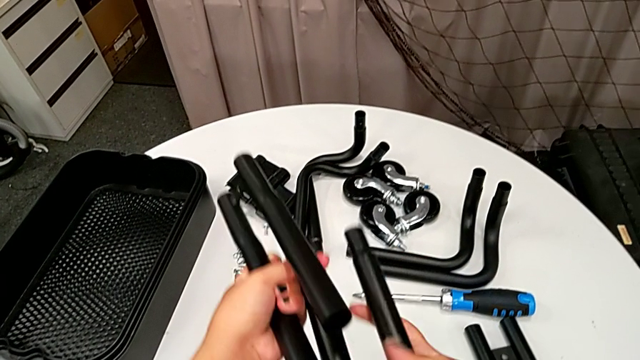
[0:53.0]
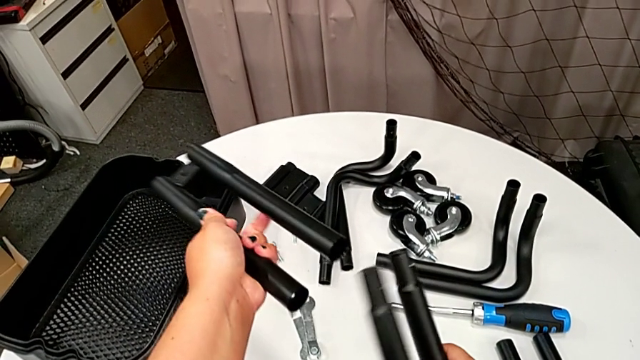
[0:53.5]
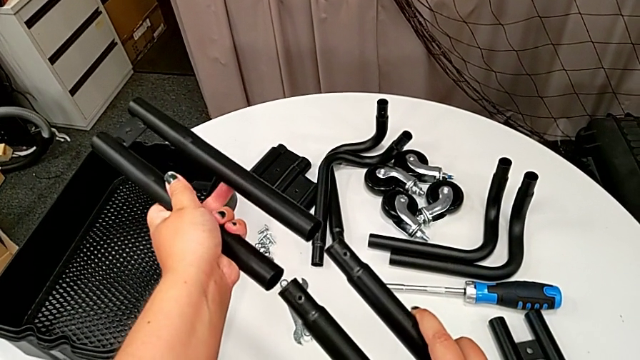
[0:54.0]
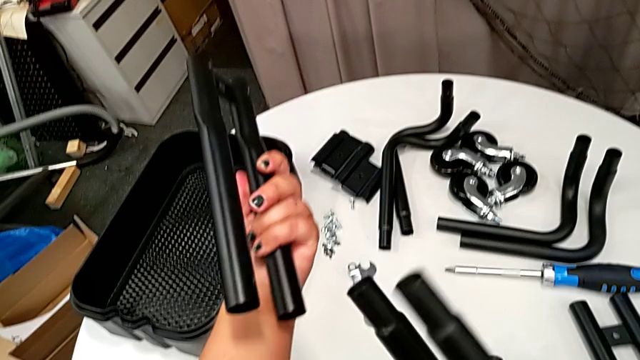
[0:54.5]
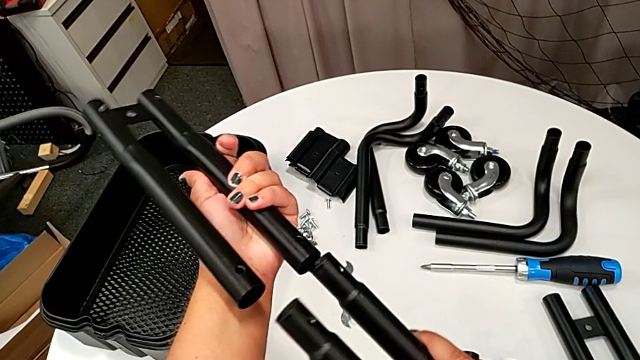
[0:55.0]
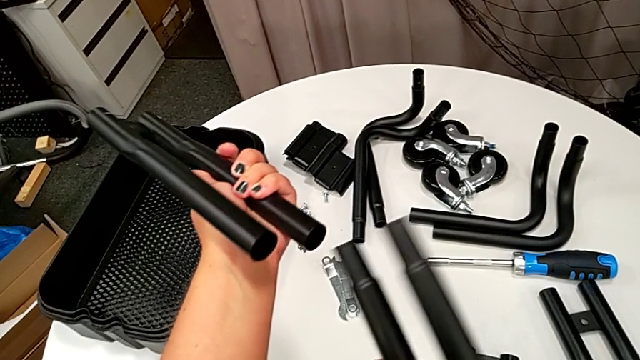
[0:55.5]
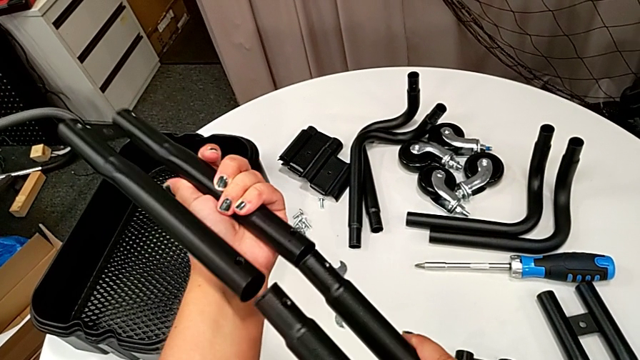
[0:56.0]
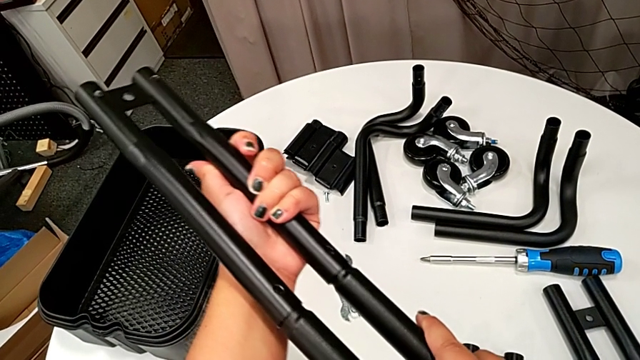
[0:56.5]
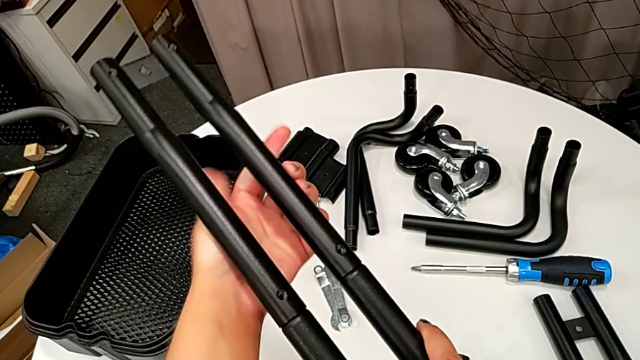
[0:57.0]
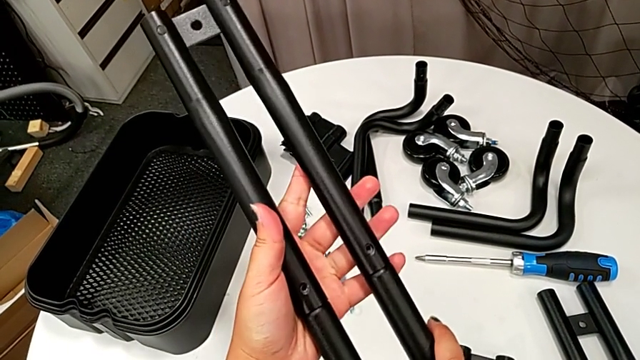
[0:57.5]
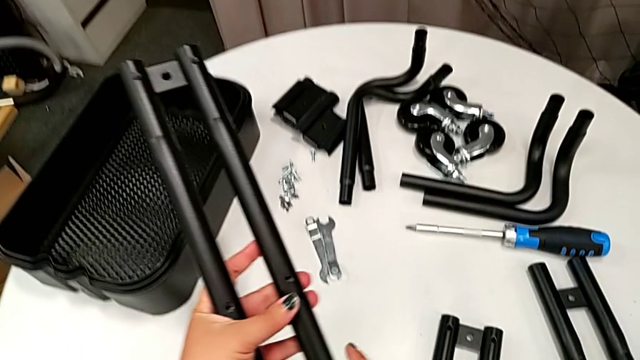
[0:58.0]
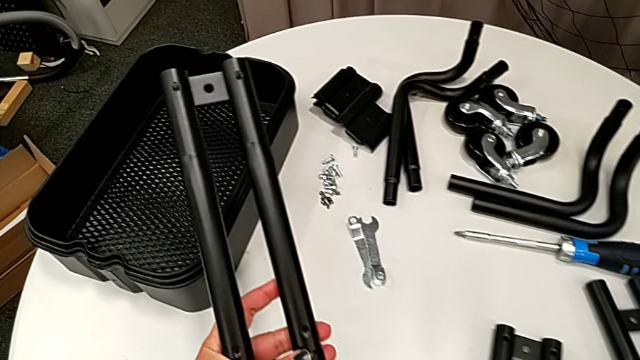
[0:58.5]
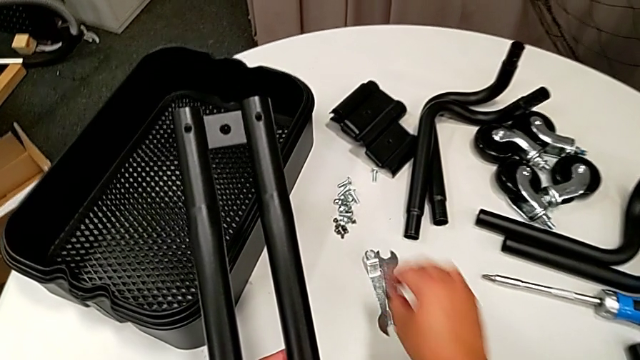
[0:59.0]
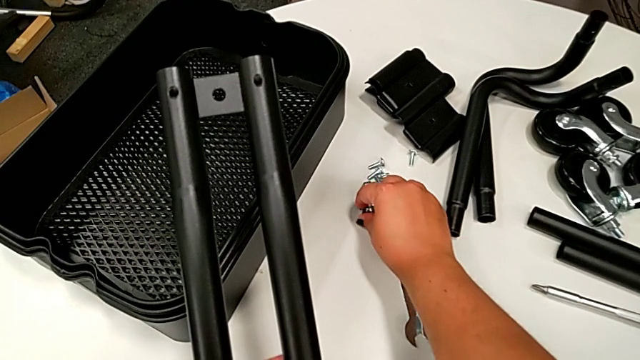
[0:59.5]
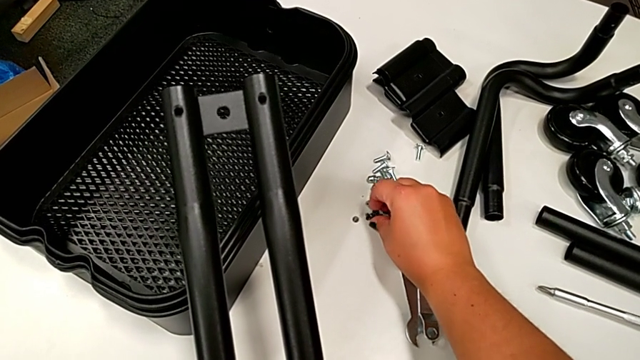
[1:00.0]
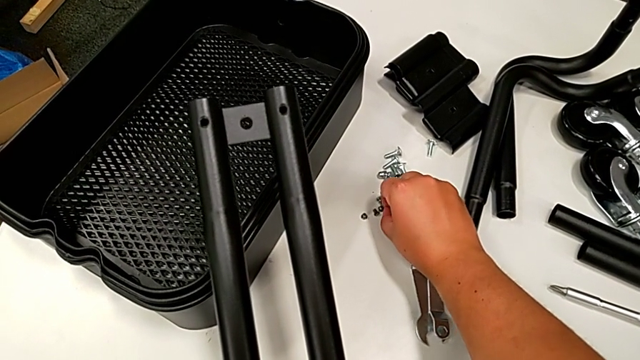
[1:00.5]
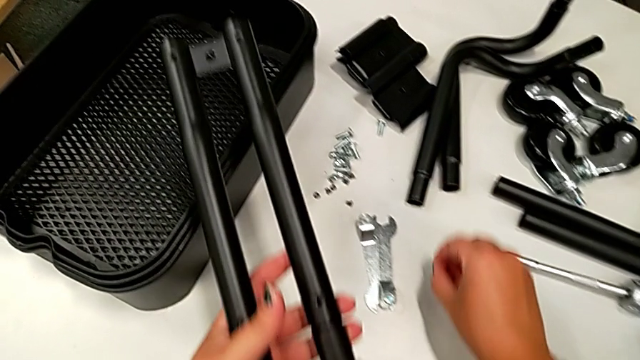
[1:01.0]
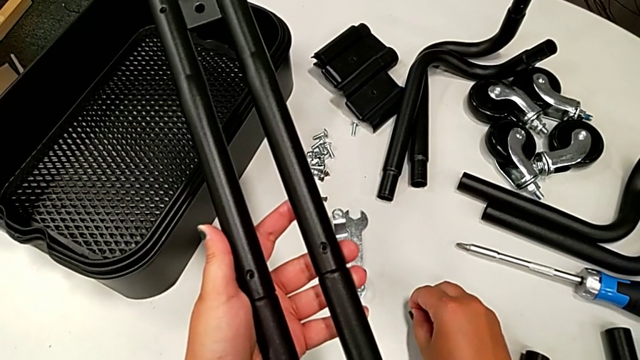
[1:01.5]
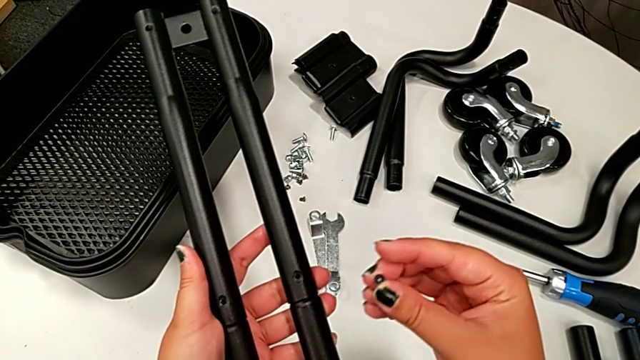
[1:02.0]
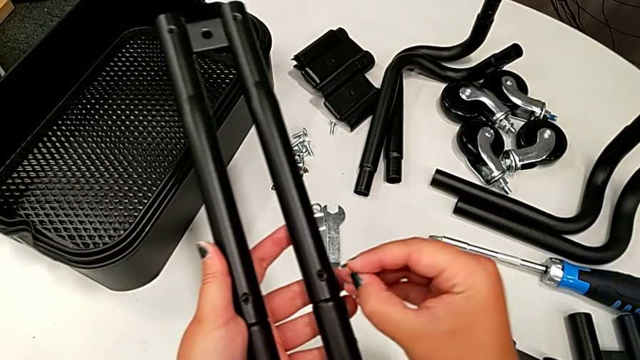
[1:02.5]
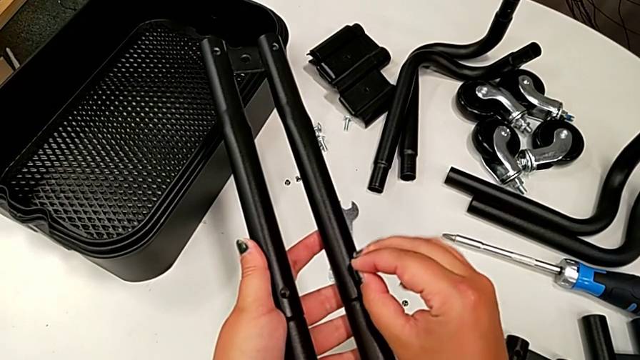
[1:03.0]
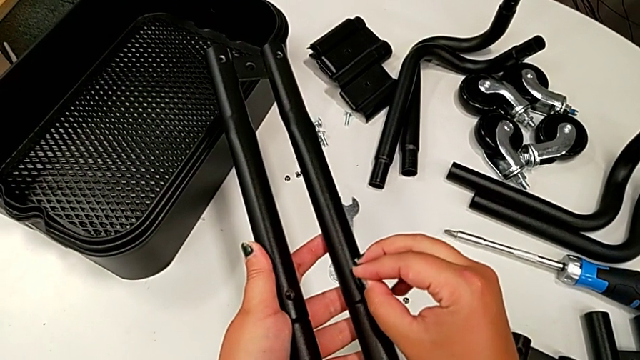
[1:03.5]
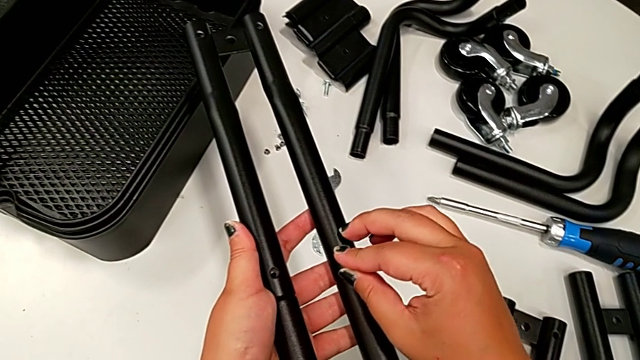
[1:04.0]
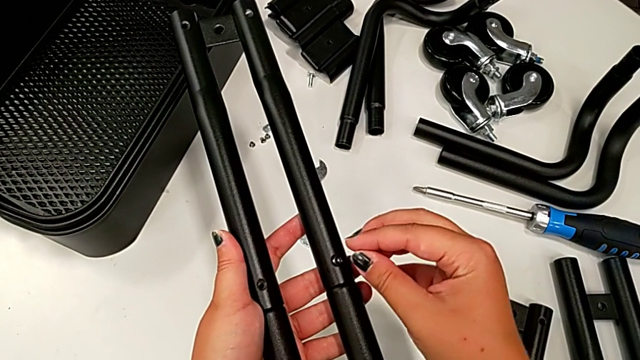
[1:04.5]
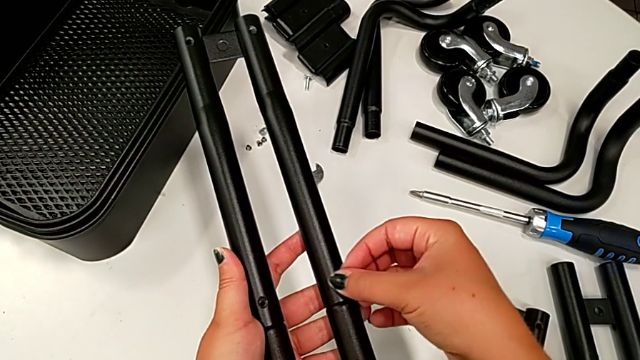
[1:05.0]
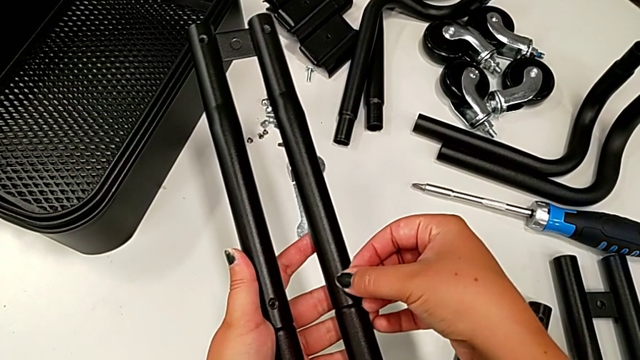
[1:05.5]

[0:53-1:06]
The camera wearer is assembling the first pair of side bars. They rotate the leg twice, assemble it, grab the black screw and screw it.

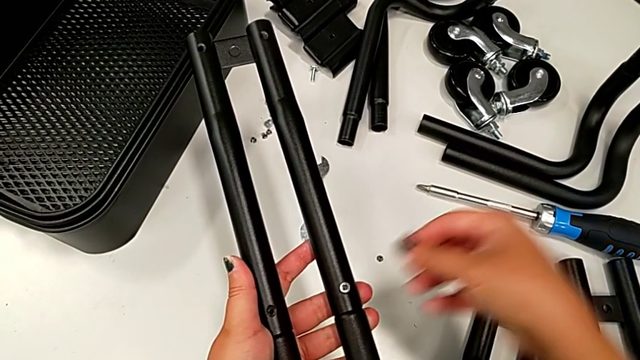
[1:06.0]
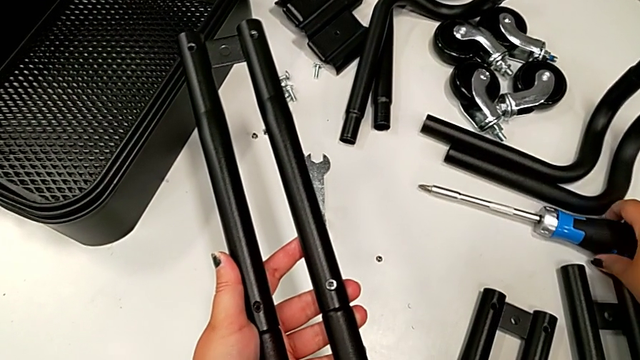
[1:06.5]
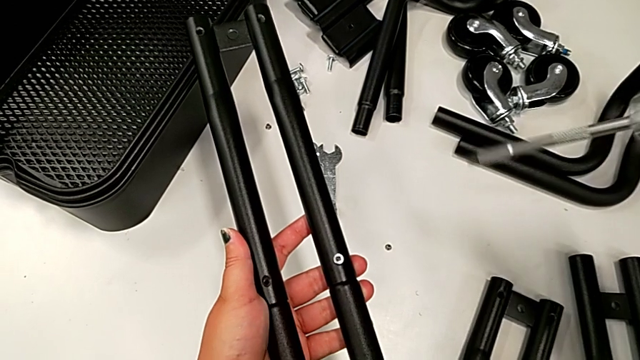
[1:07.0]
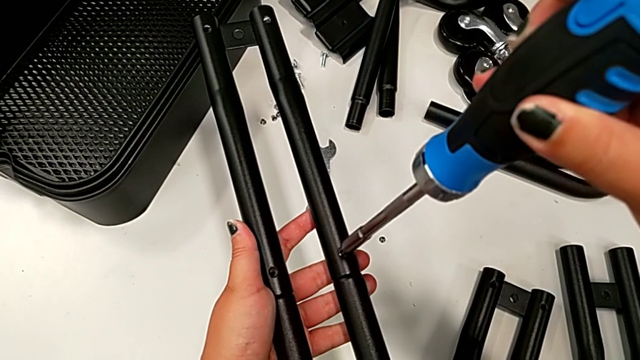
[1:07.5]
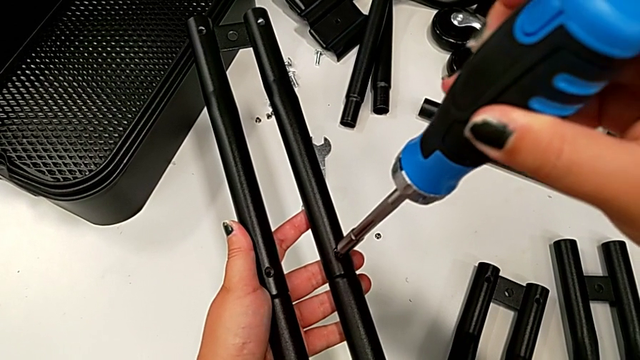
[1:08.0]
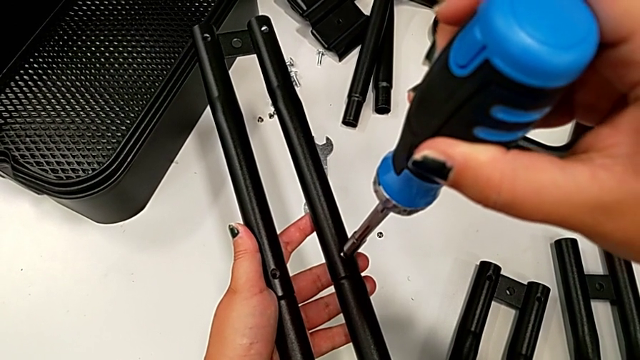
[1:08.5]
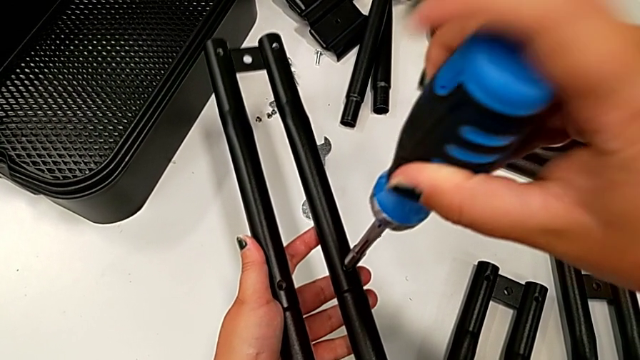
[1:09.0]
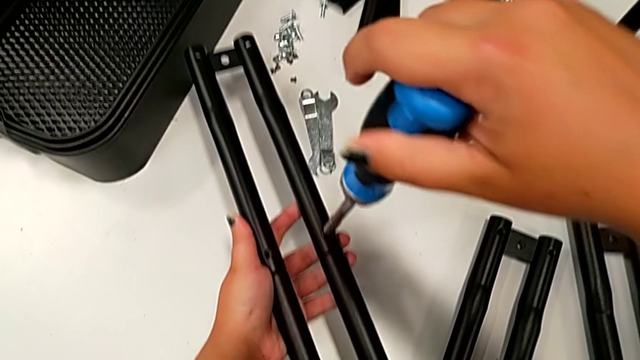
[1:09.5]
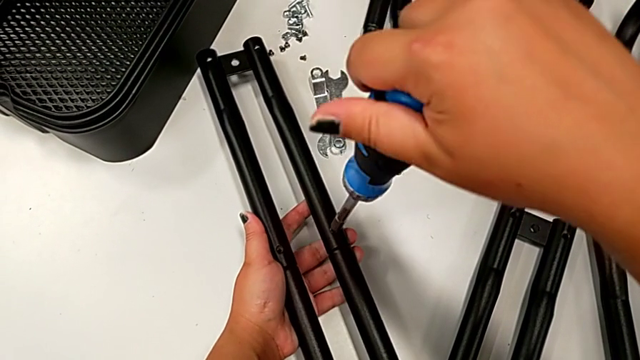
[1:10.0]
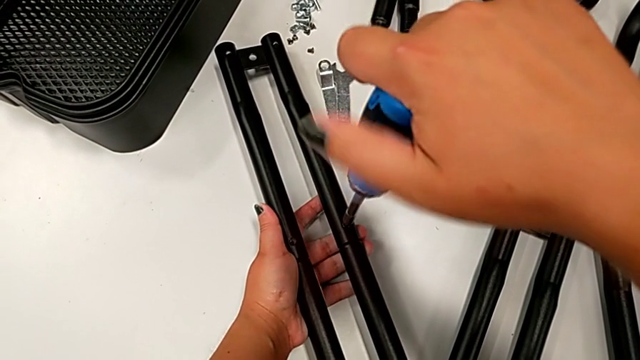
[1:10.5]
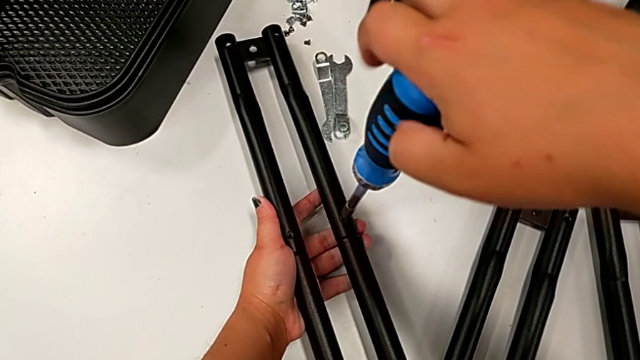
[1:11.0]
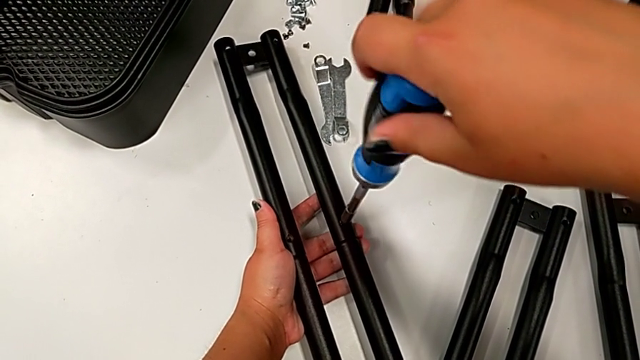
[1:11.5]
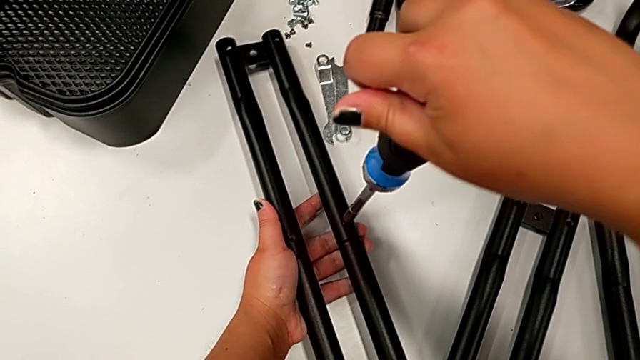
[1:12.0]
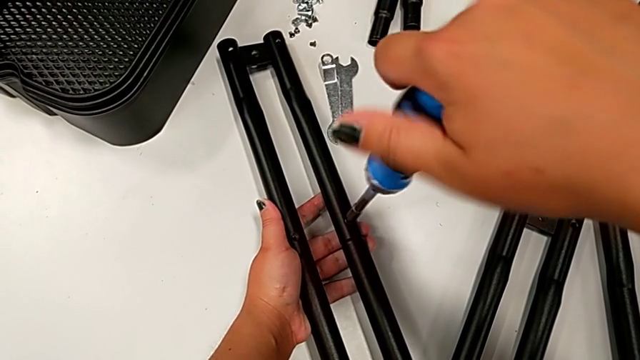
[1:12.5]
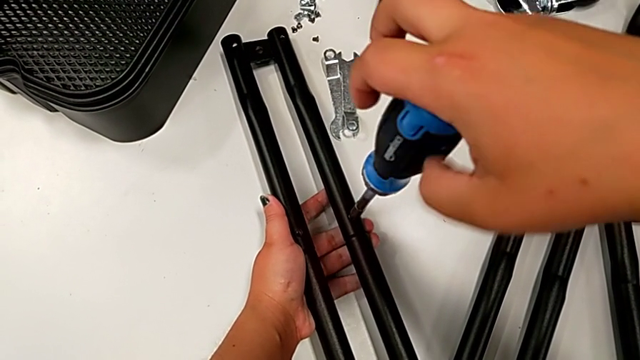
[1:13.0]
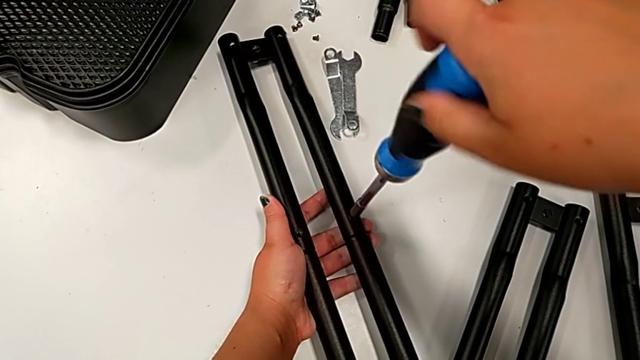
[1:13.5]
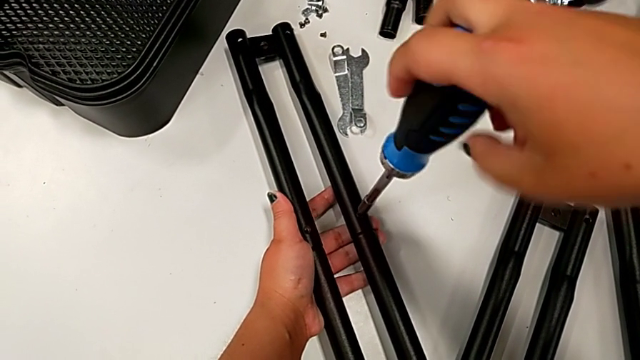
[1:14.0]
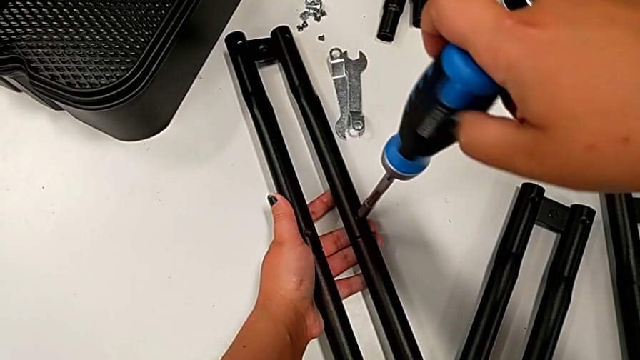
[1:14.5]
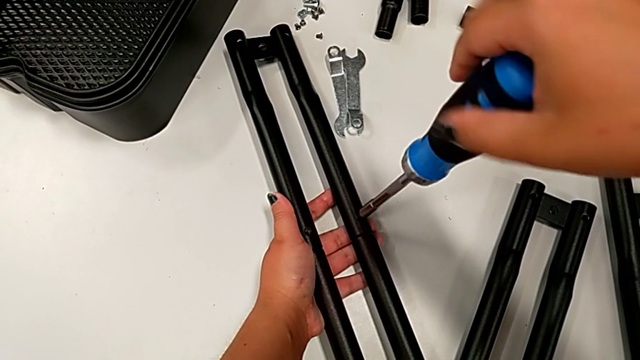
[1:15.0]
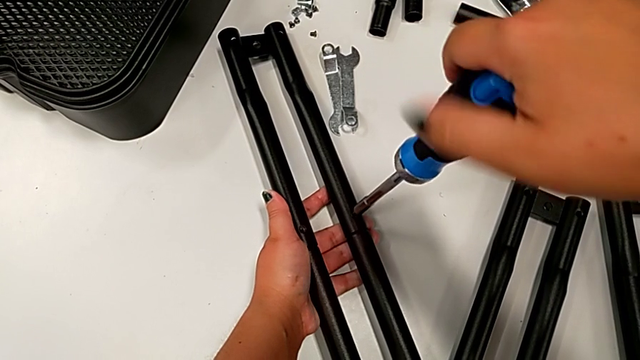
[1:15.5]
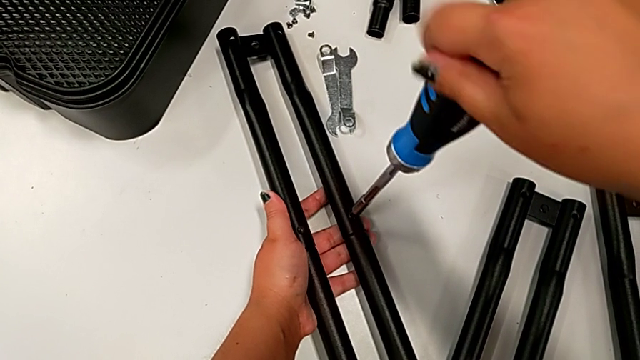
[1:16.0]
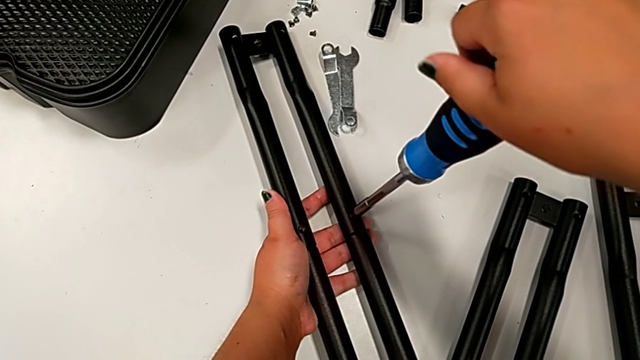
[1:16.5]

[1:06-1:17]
The camera wearer is assembling the first pair of side bars. They begin to screw the black screw.
